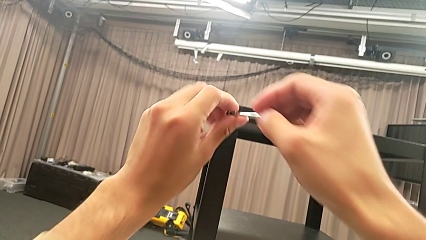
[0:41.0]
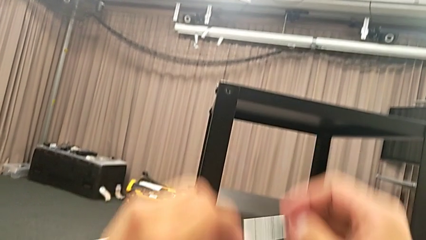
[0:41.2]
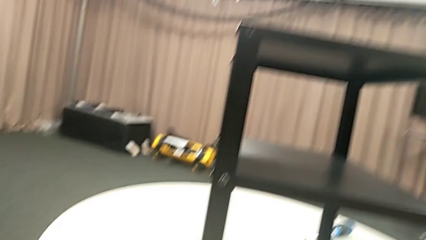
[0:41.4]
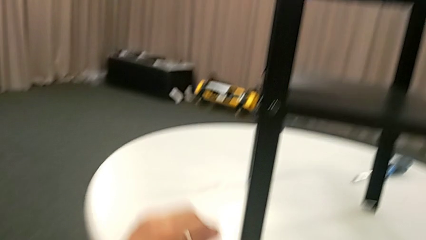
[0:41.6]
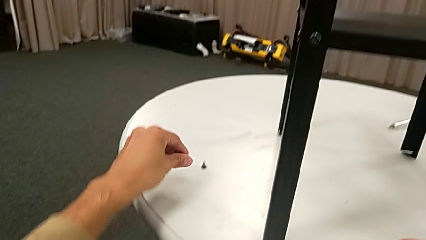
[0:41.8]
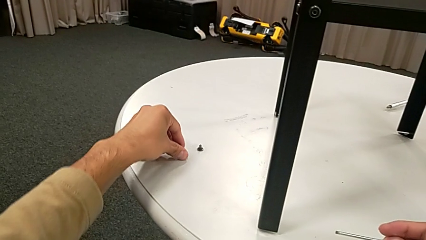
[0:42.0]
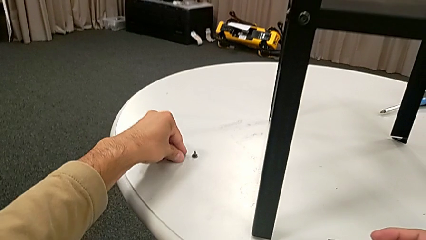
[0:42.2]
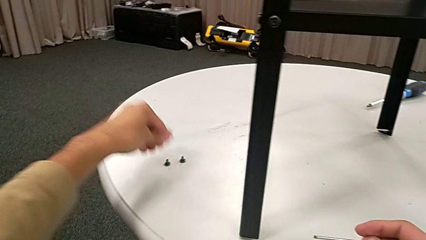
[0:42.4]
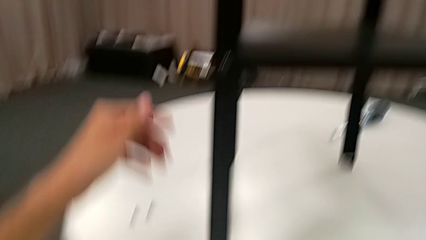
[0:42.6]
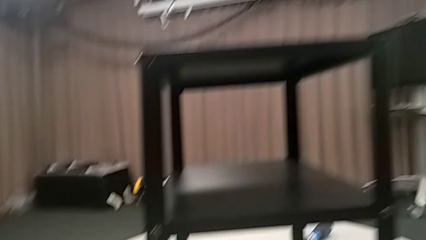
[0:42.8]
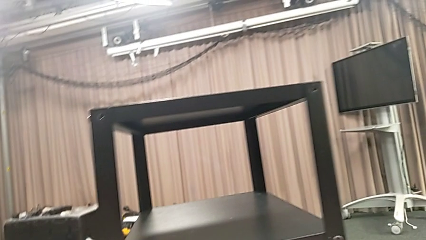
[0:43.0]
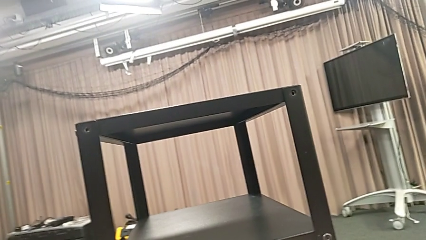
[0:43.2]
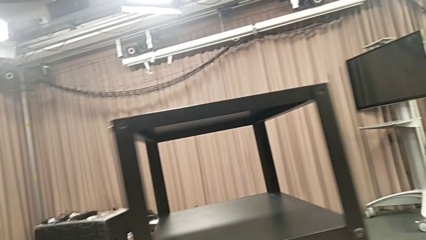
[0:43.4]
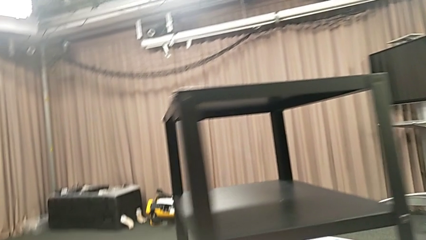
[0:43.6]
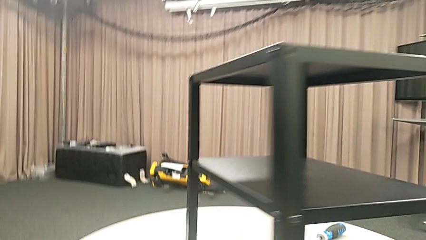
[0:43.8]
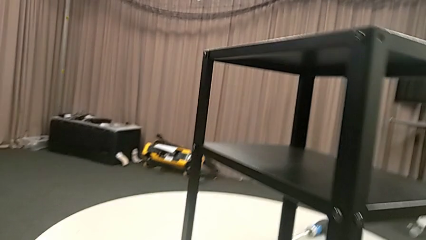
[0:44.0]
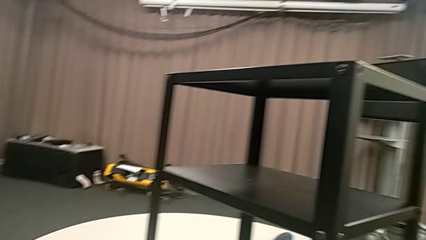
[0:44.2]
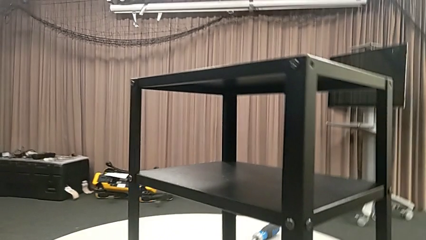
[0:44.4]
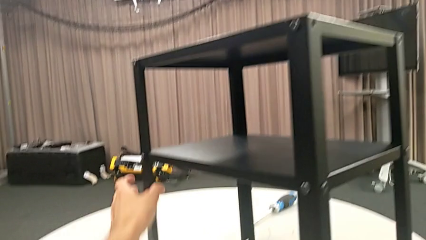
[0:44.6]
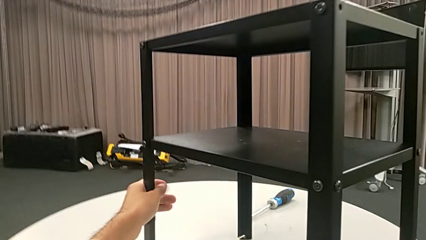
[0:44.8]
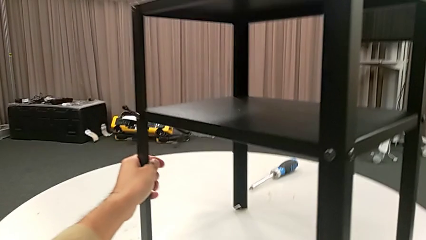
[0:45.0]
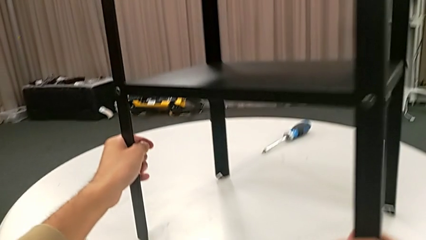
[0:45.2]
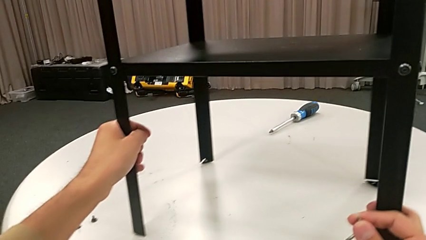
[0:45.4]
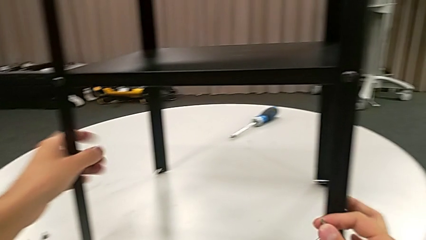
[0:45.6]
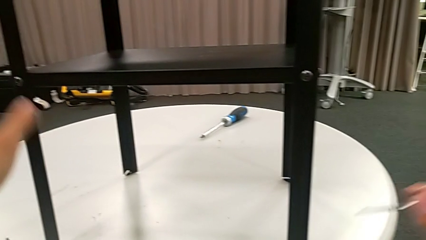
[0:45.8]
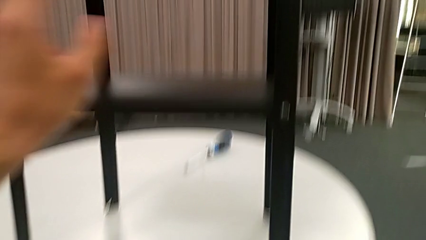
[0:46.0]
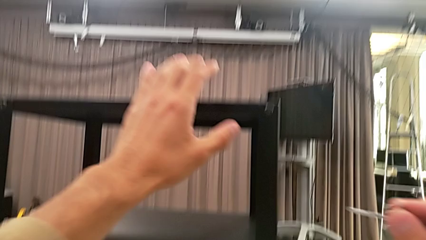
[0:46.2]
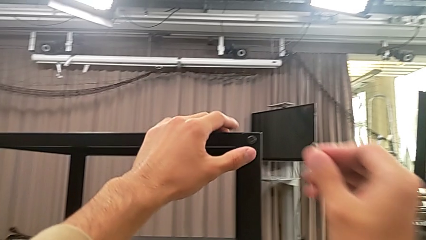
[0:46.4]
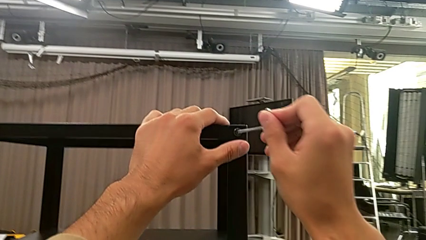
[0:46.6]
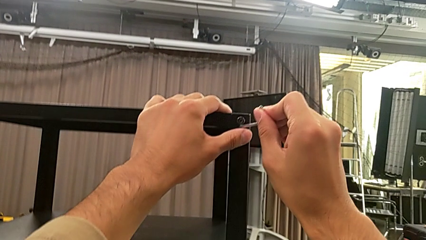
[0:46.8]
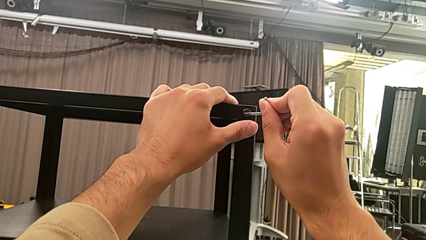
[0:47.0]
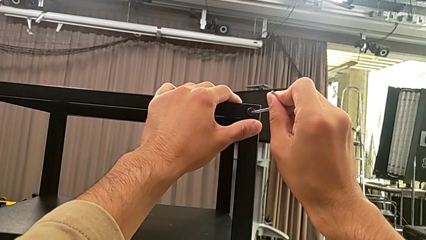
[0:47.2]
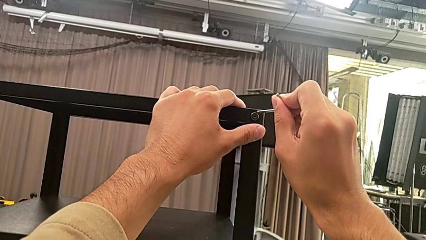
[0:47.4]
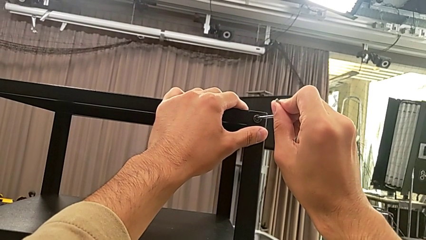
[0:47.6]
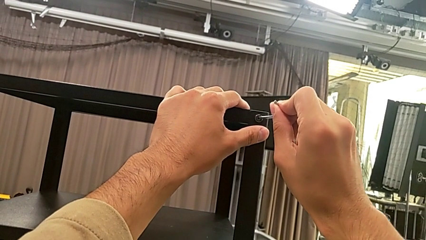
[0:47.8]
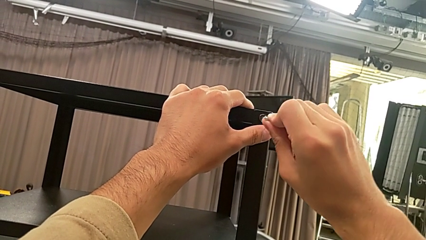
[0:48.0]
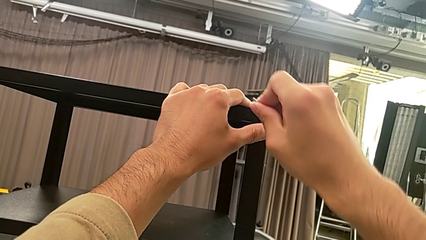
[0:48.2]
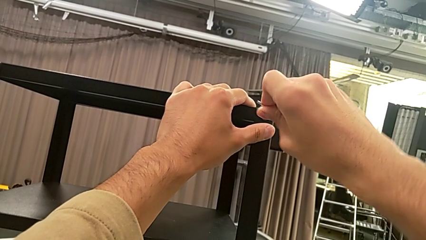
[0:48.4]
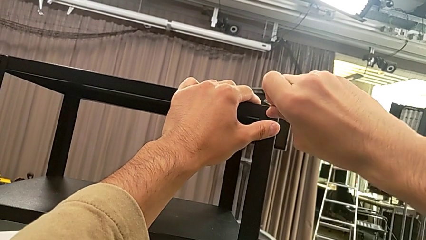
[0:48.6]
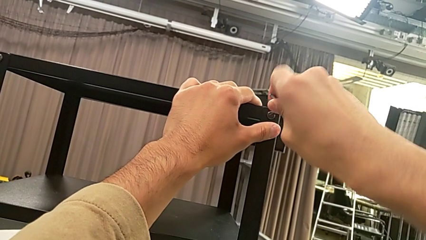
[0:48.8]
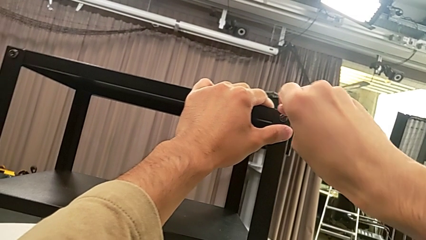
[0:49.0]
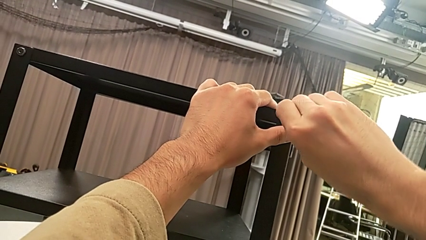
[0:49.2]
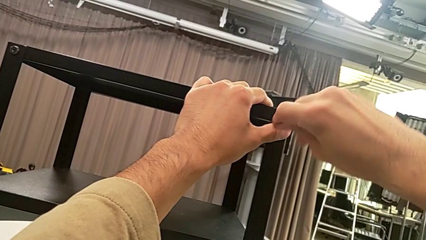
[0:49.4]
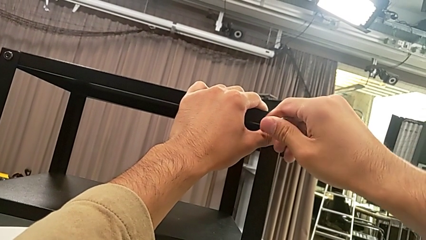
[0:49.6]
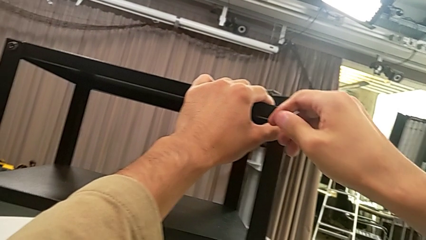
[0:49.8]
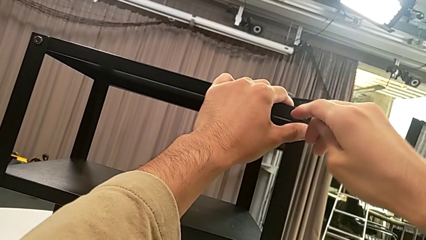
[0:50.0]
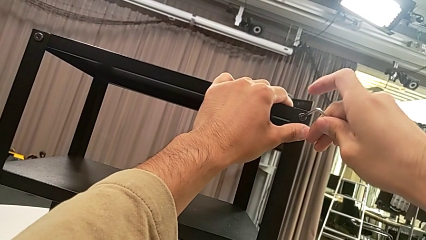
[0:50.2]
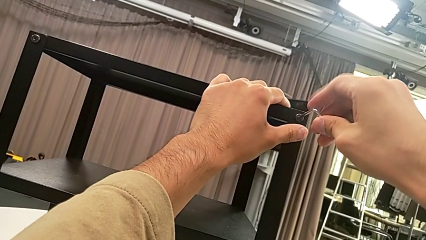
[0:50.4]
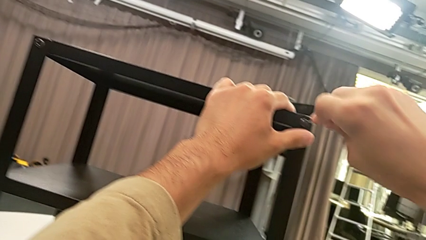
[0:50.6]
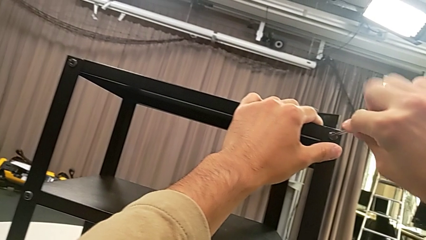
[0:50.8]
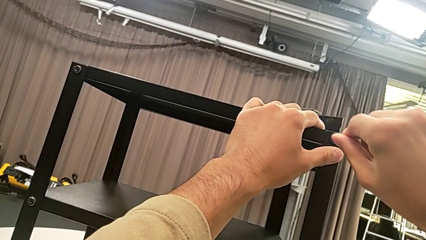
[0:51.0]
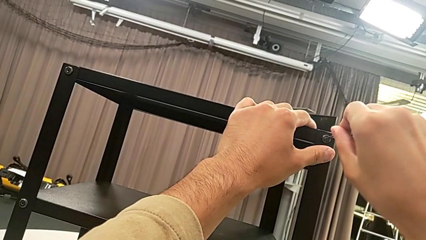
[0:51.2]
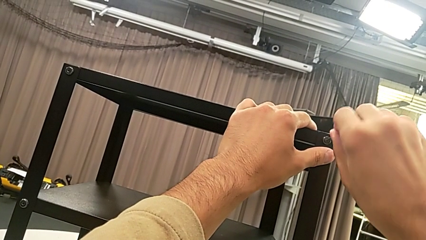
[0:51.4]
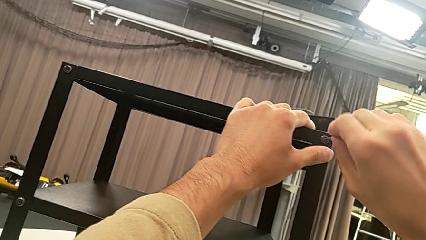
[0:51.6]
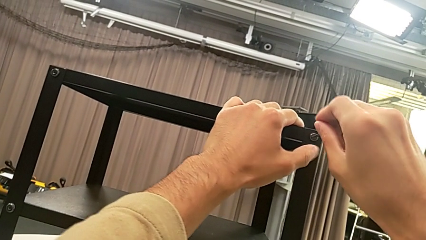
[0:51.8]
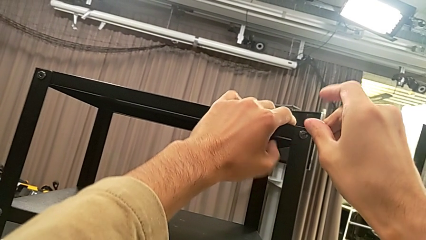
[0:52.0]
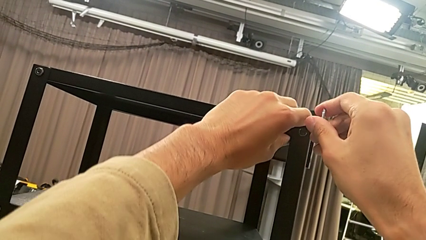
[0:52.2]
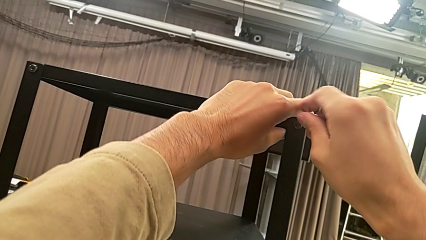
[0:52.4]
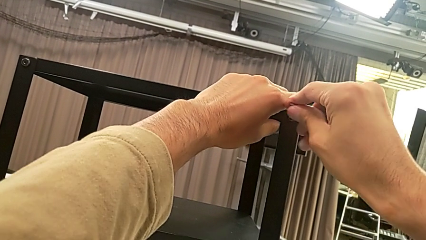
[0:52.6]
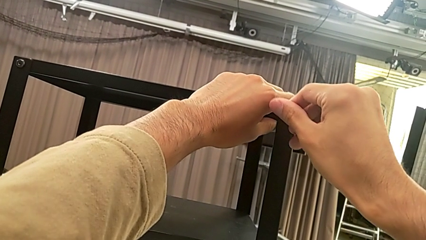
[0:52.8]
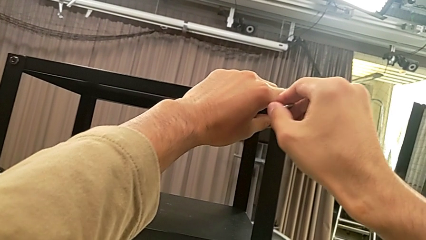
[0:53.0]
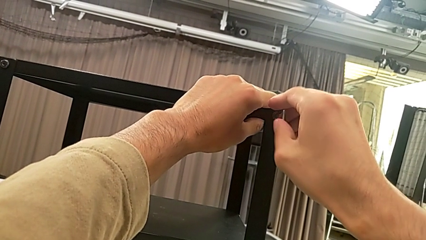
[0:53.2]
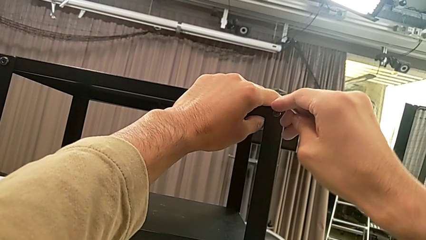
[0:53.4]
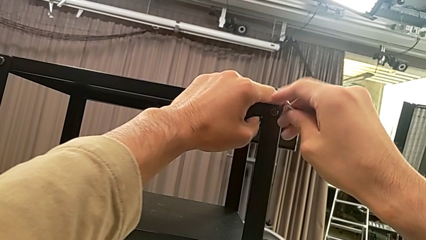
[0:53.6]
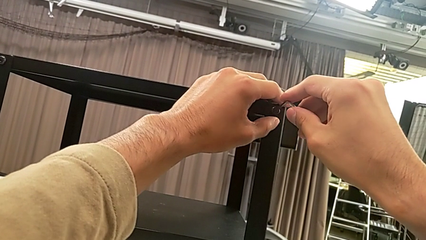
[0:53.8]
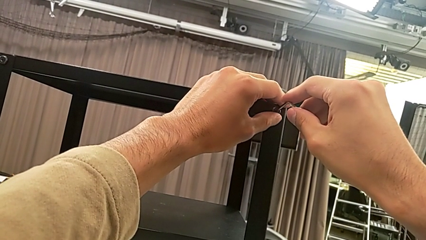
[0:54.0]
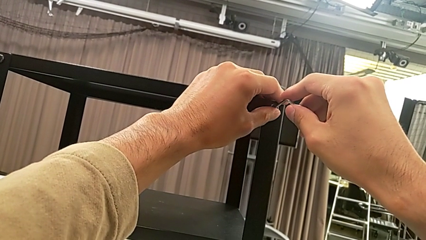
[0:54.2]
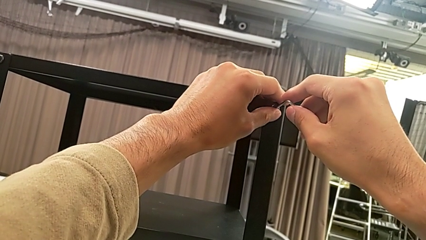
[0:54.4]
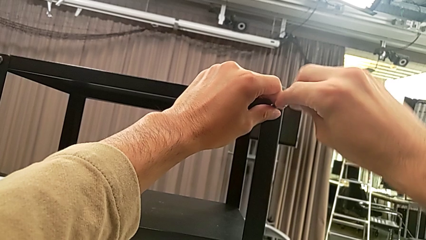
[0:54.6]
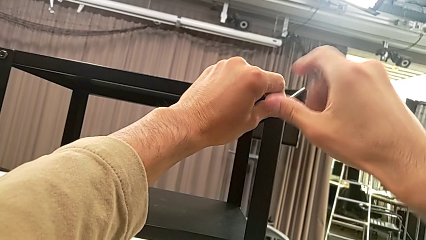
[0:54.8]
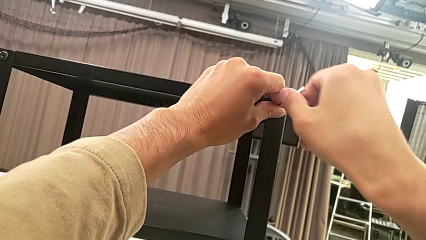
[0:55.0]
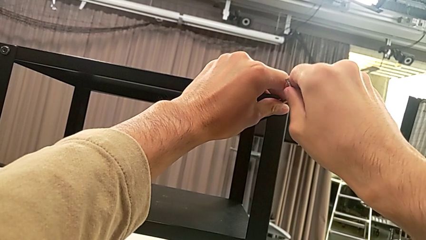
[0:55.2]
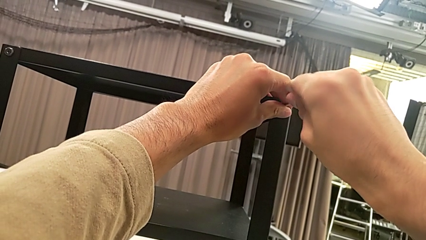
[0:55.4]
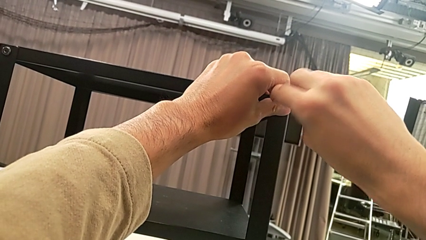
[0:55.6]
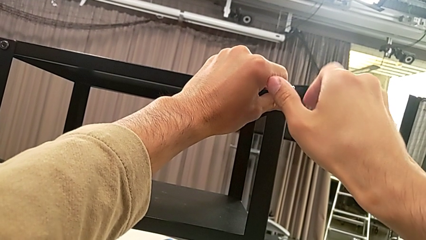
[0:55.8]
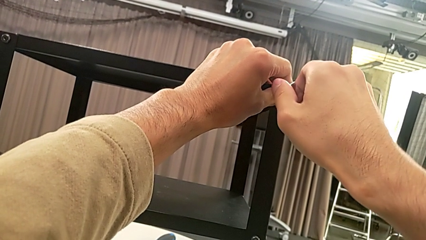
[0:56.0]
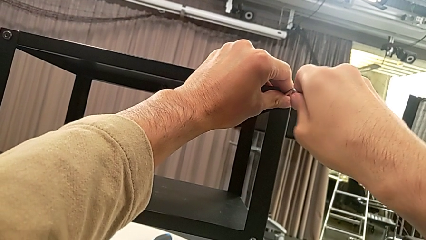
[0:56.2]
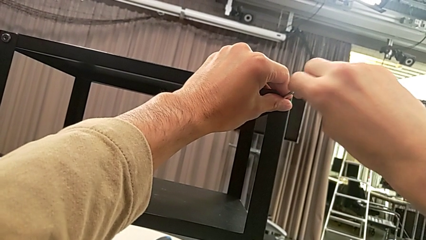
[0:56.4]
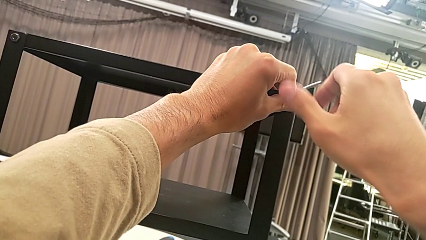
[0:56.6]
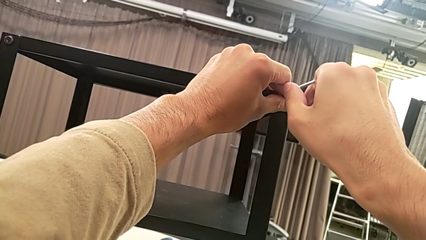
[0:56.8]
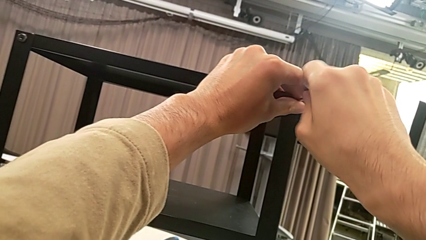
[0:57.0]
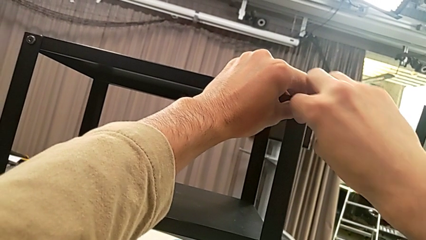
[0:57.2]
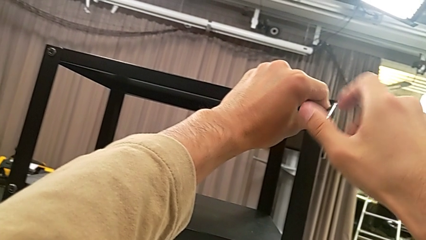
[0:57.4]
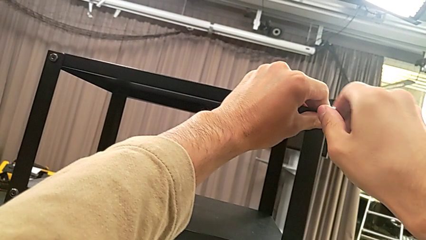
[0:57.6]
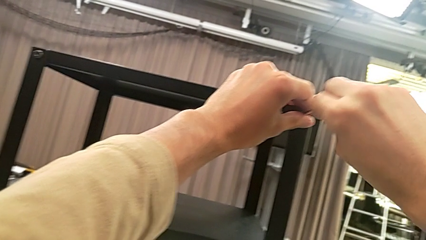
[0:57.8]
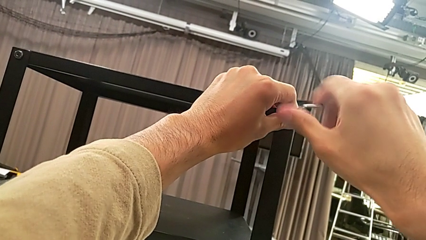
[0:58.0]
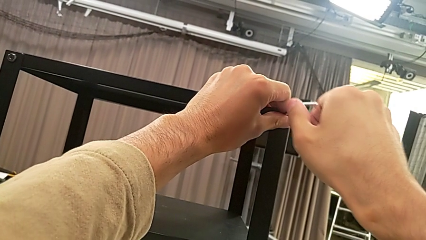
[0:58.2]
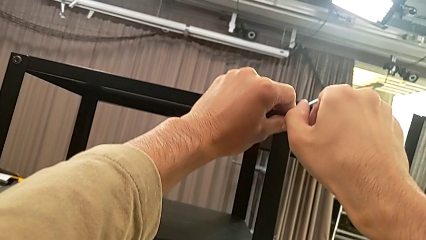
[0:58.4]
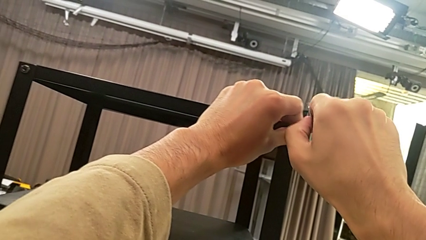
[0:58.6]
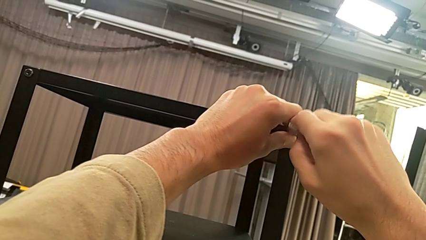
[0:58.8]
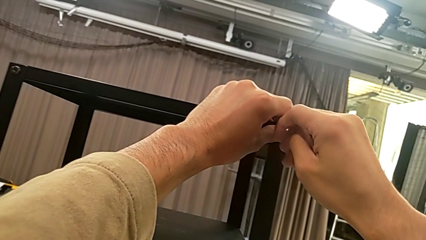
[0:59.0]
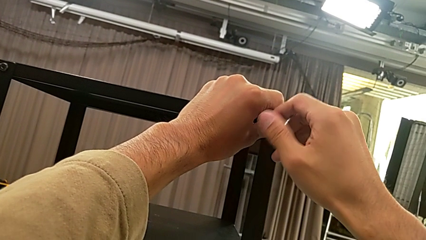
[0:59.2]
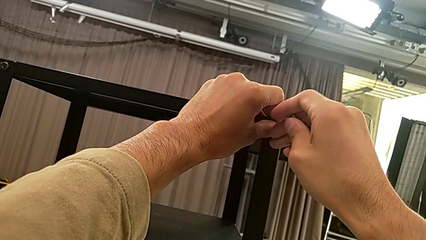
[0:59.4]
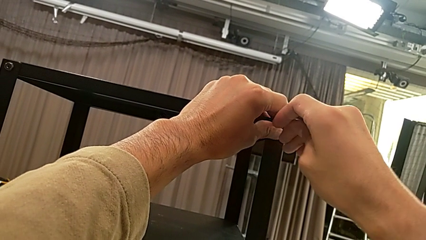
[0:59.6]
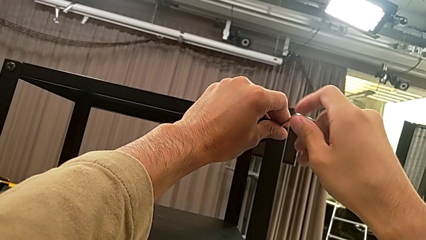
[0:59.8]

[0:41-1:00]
The camera wearer is unscrewing the second hex socket head on the second leg. They withdraw the Allen wrench, place the hex socket head, approach the nightstand, slide it, approach the hex socket head, insert the Allen wrench and unscrew the hex socket head.
